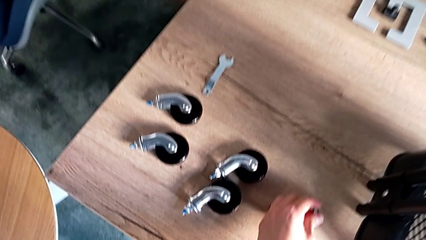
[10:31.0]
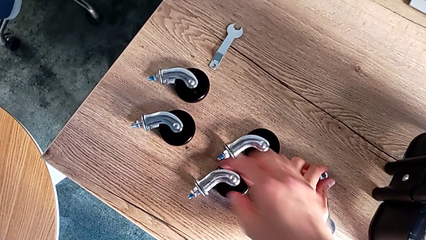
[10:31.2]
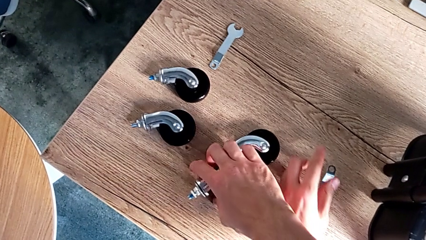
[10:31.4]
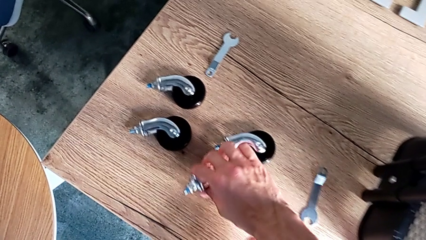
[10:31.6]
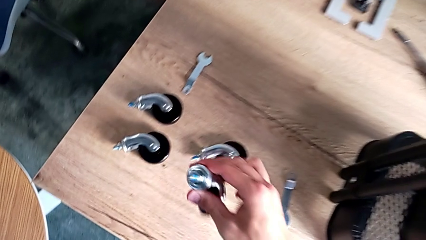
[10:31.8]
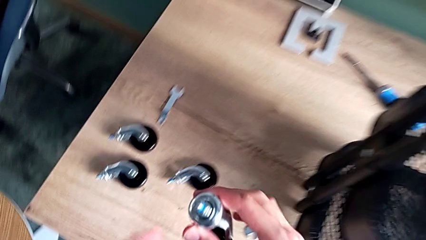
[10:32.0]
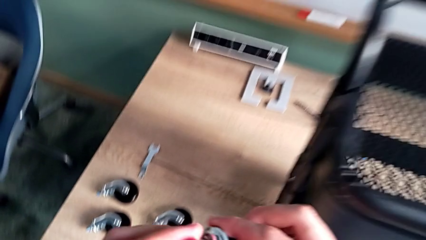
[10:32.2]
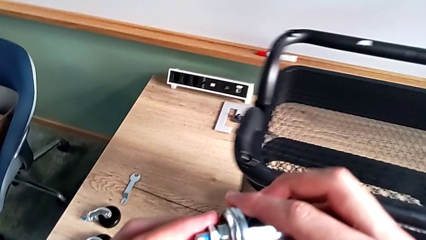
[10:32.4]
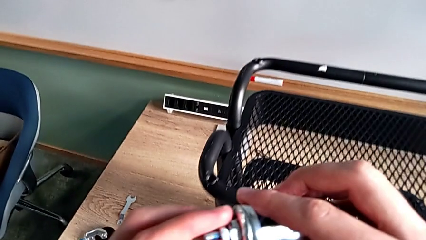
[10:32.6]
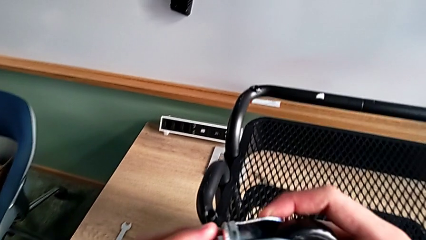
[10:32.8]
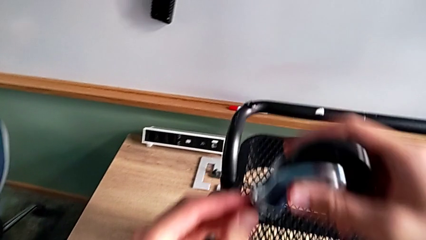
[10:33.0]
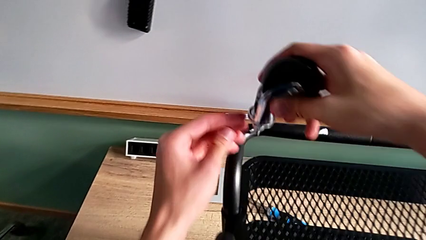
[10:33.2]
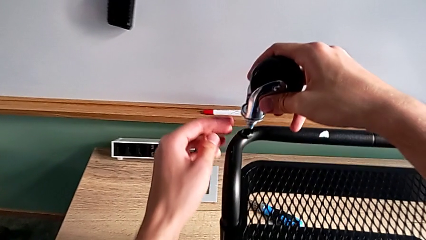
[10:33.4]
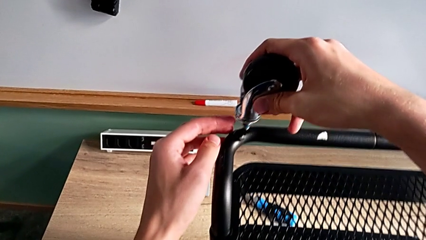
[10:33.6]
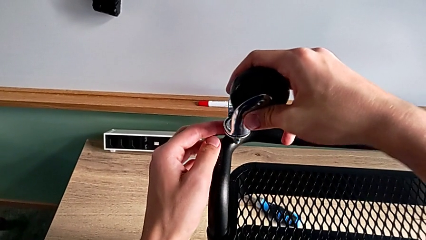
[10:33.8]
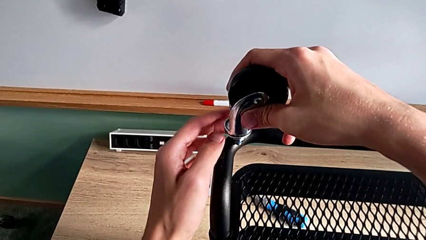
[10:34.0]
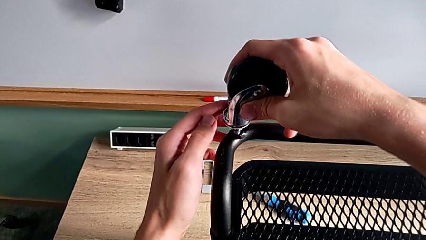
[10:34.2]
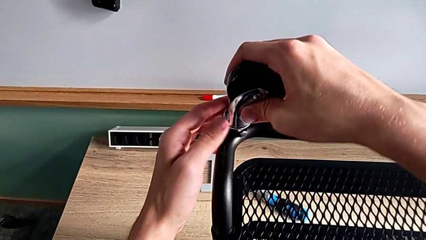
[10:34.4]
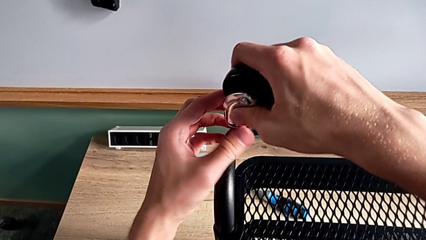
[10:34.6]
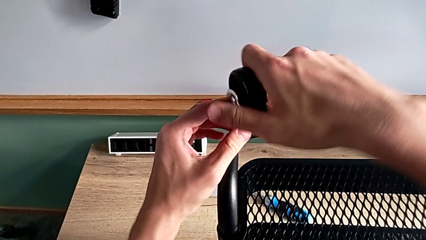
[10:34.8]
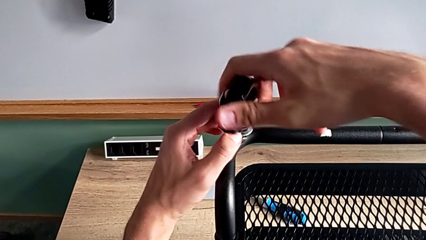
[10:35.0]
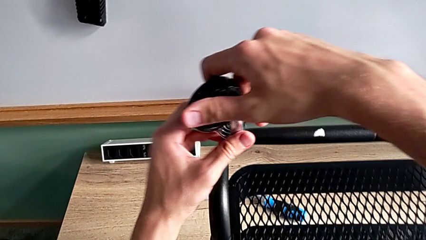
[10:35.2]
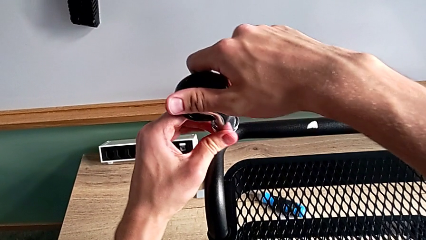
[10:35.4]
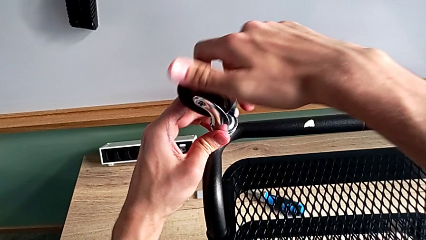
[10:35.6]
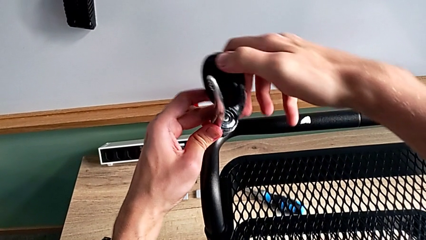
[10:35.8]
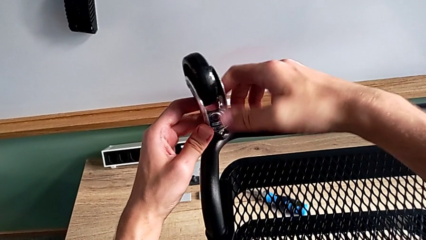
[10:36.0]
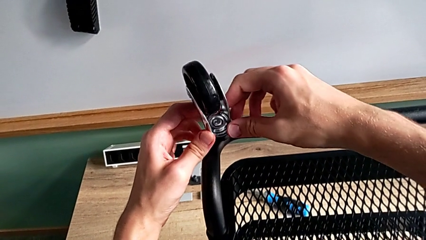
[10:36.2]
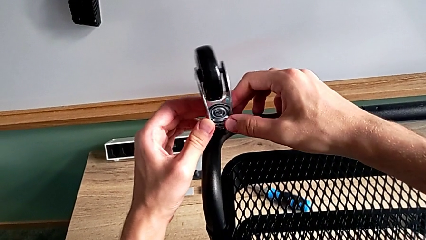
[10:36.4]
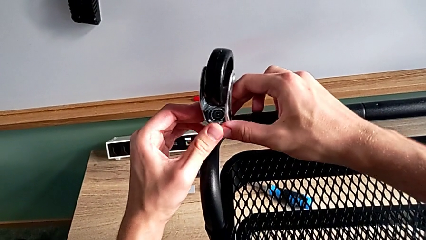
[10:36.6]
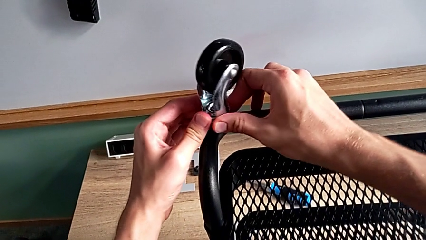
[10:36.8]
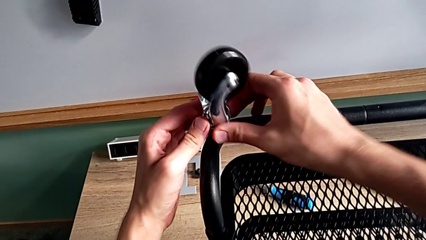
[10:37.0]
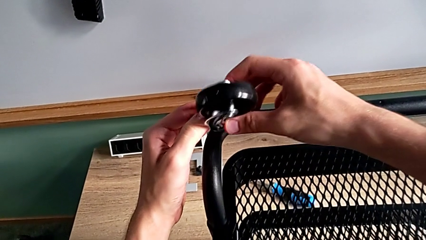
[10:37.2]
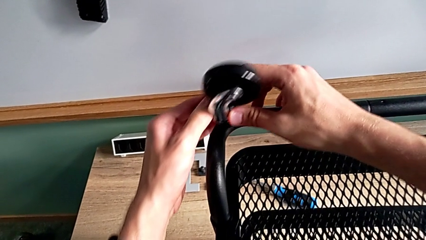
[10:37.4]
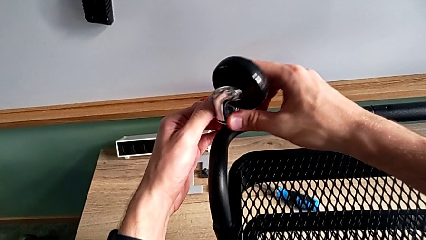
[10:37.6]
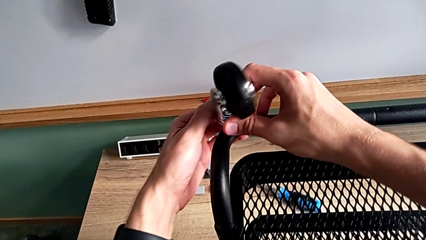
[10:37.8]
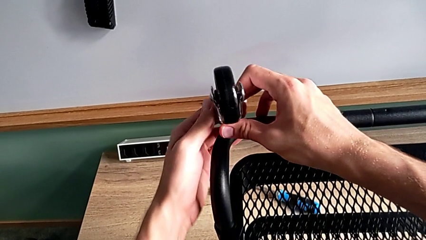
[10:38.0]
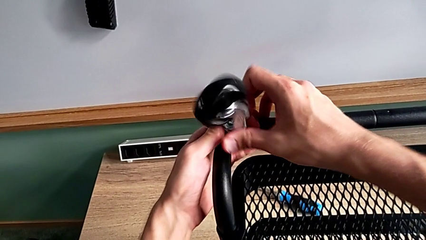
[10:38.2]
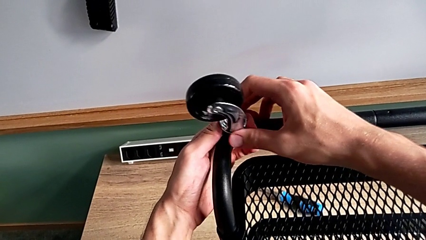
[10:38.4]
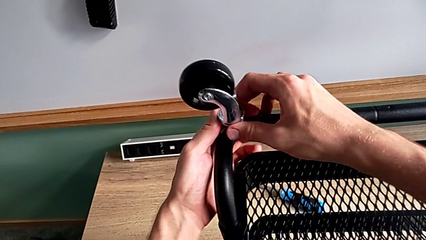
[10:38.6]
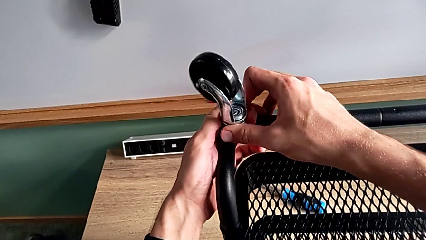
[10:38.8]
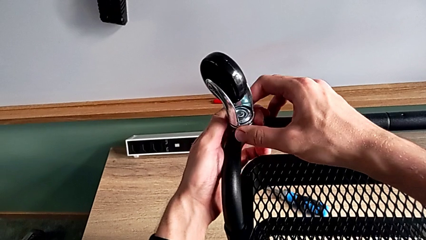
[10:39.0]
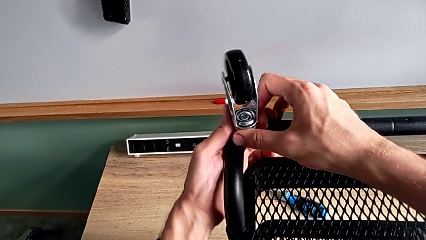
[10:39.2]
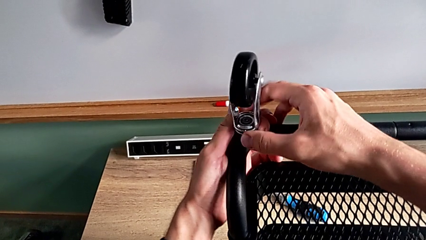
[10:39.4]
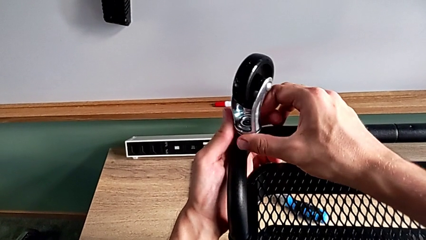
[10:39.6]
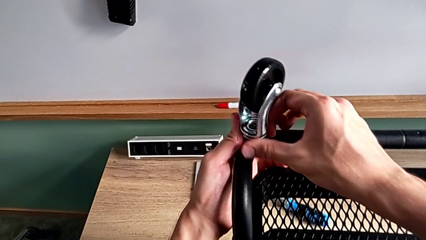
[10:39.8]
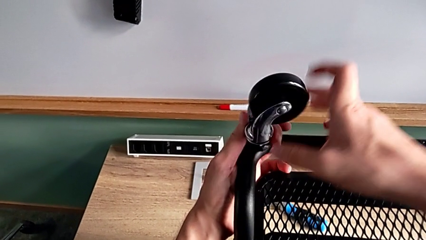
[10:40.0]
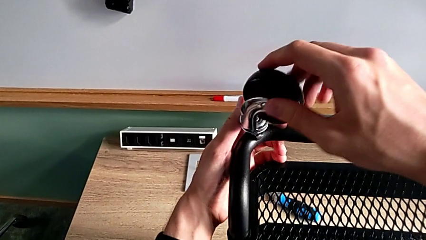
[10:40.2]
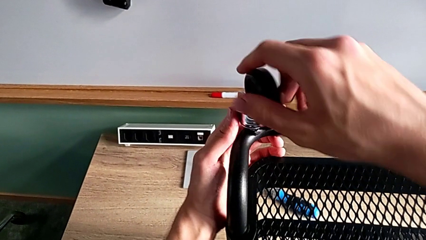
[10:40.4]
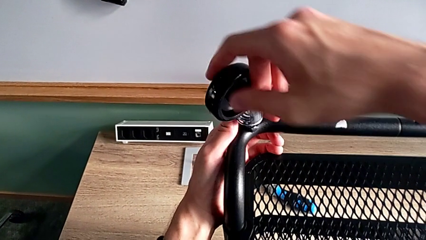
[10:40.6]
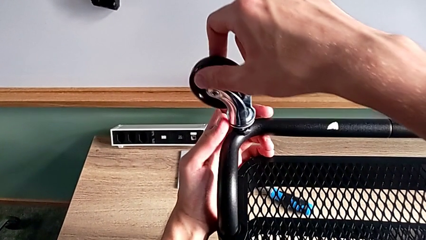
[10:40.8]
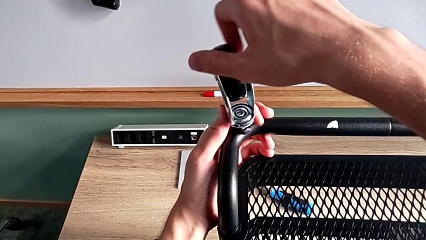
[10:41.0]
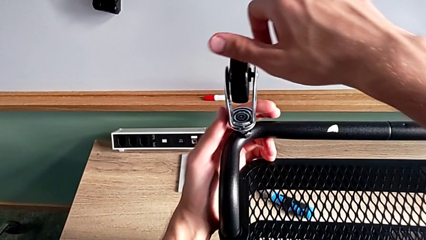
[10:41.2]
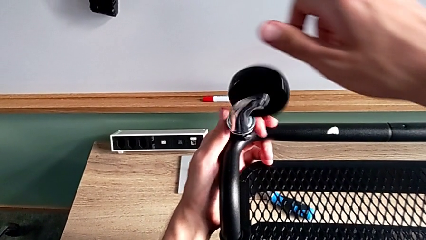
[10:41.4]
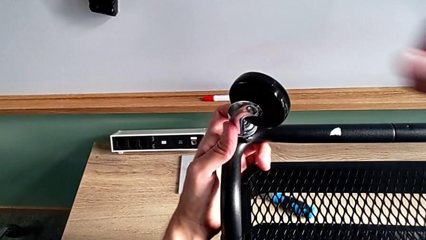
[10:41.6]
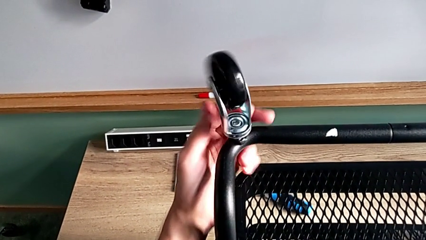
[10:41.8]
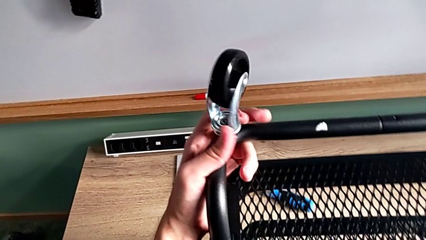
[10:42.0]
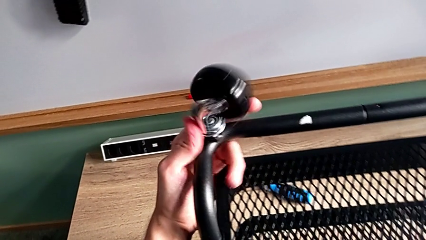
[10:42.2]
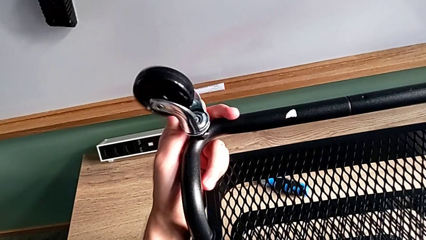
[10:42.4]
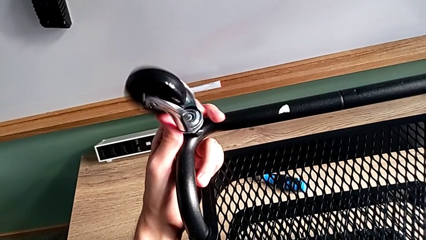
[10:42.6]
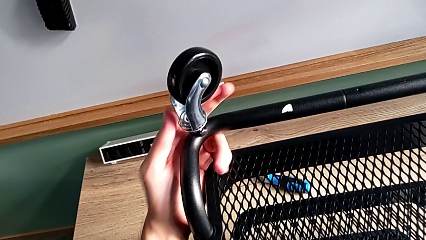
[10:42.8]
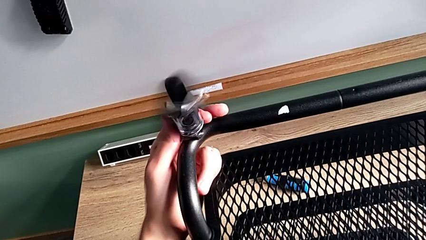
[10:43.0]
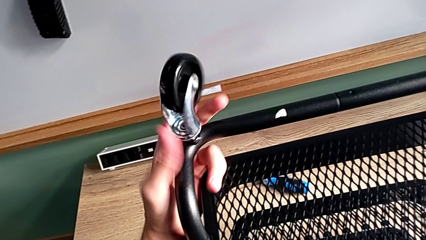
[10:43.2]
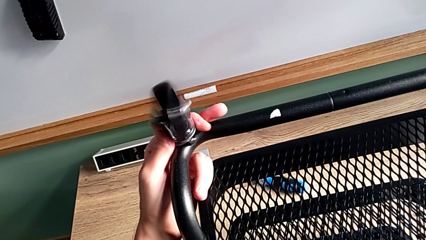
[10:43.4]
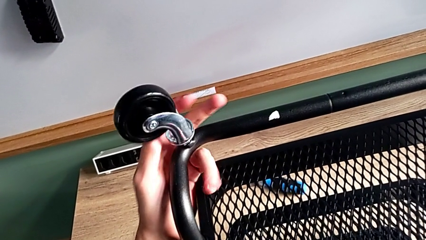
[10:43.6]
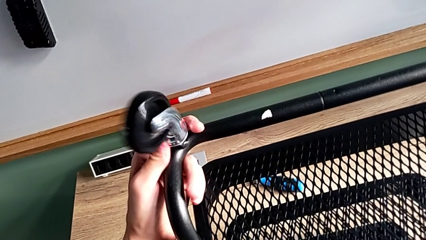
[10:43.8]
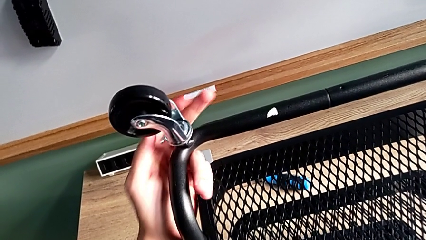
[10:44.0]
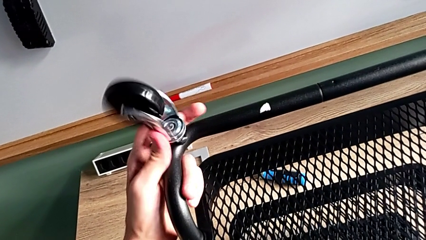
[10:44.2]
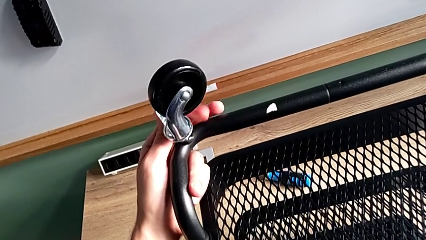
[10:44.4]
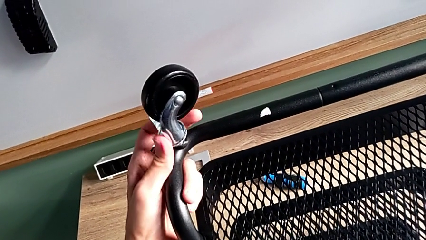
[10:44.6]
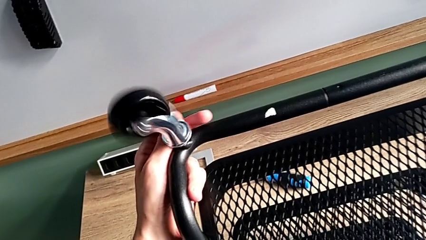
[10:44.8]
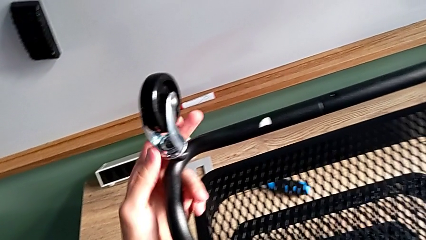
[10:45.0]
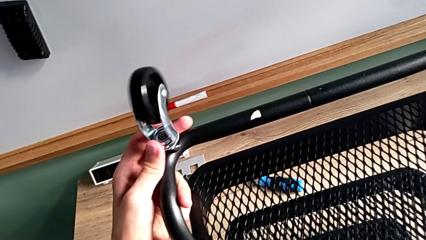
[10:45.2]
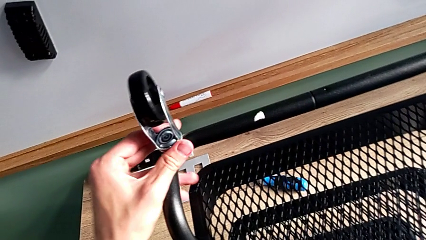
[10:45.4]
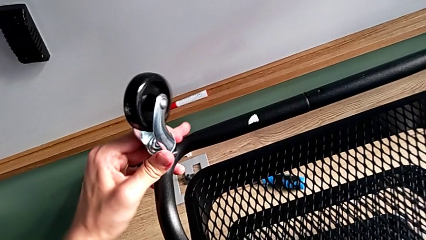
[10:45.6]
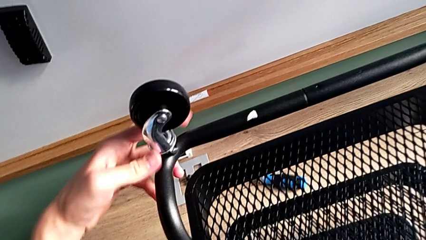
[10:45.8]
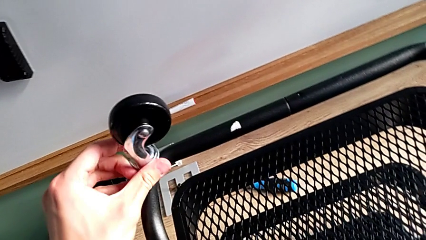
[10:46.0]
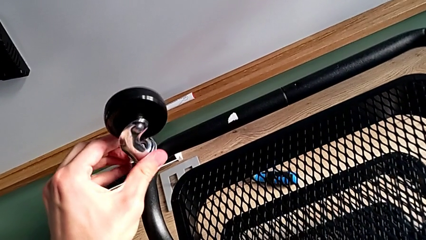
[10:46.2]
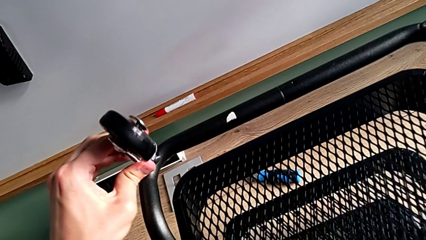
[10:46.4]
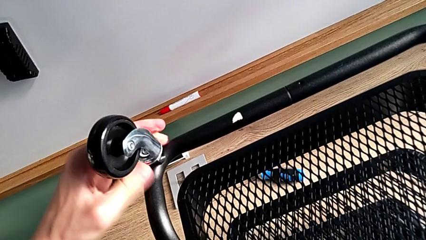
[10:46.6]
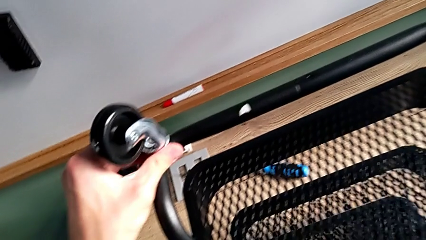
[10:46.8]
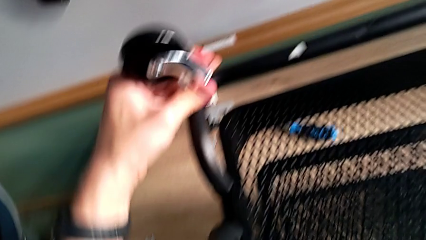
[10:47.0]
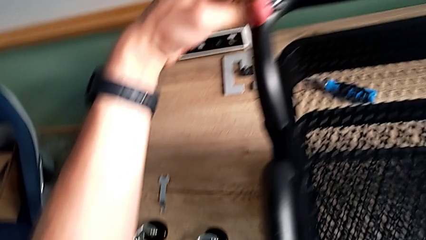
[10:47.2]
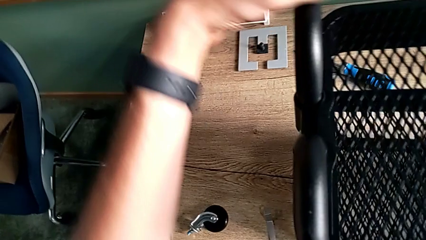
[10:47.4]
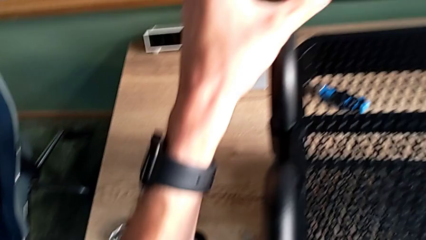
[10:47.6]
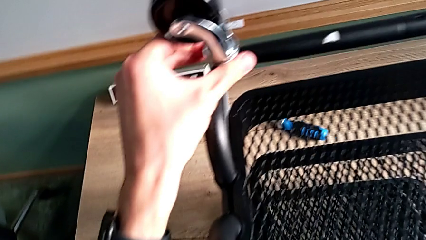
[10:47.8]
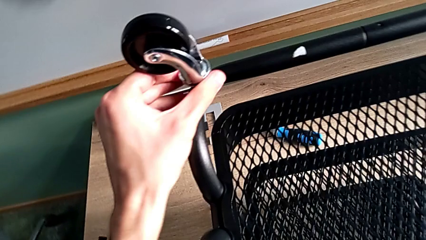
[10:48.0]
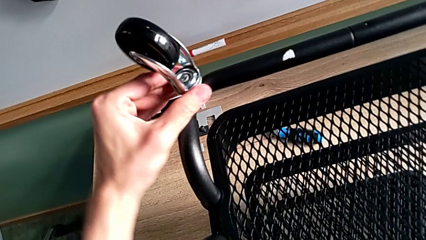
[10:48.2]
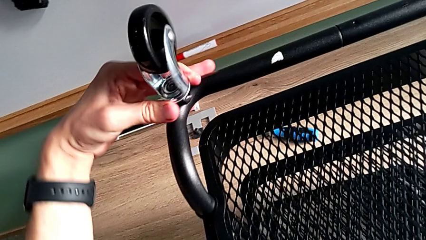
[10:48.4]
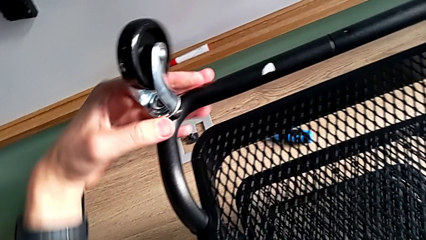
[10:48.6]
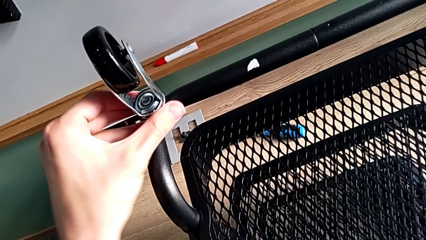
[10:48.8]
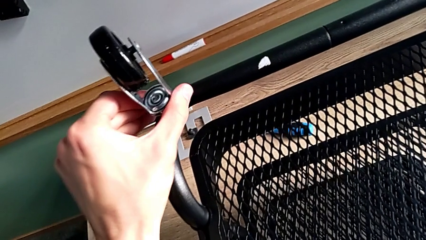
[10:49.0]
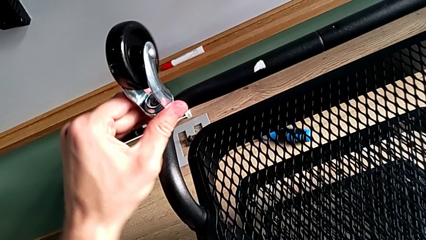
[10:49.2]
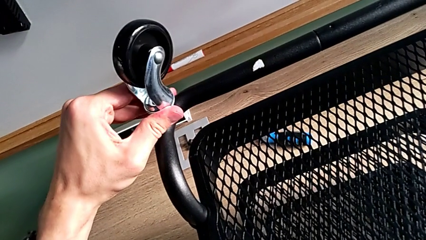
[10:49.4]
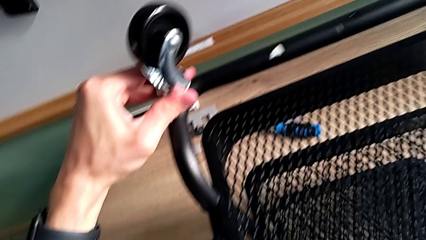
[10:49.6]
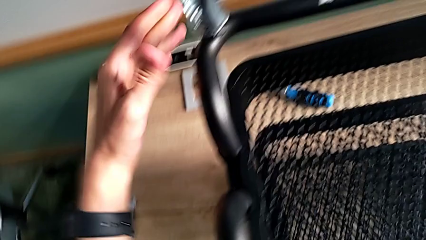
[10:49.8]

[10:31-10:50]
The camera wearer is assembling the wheels. They insert the first wheel and screw it.
